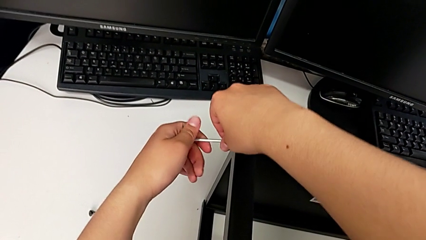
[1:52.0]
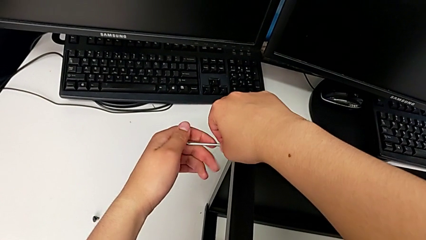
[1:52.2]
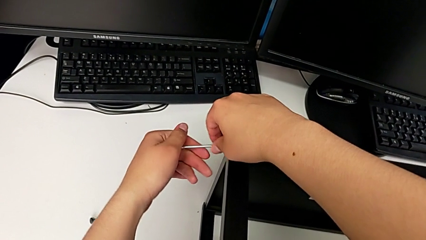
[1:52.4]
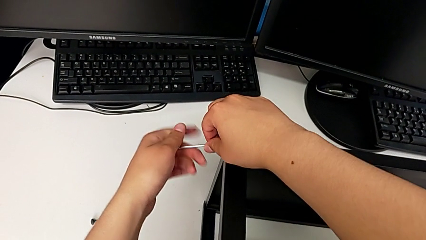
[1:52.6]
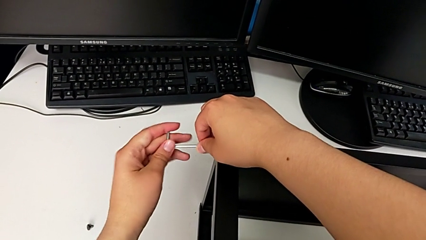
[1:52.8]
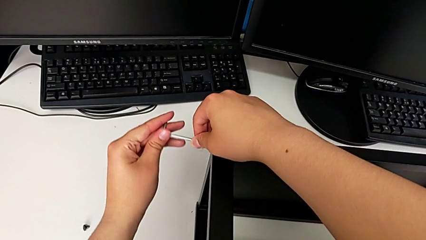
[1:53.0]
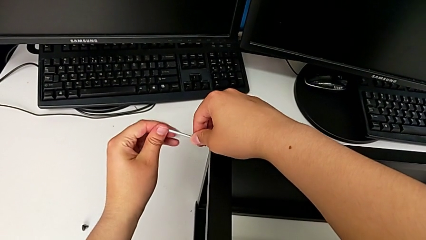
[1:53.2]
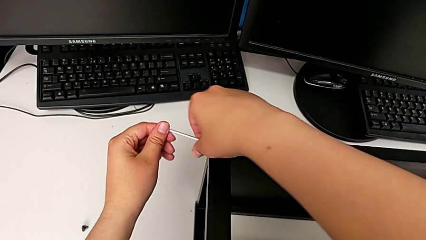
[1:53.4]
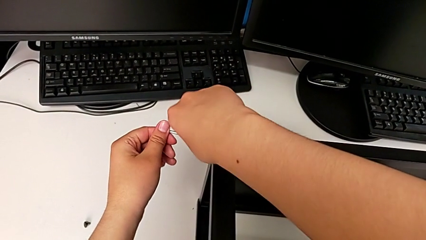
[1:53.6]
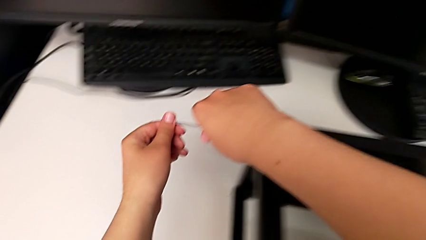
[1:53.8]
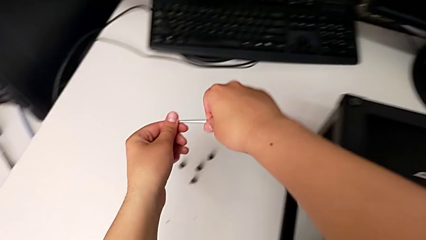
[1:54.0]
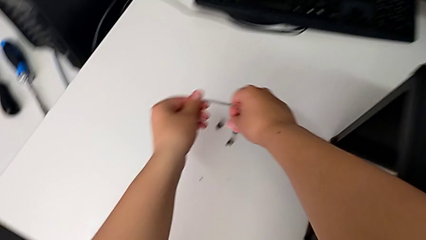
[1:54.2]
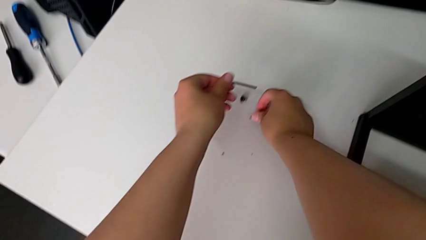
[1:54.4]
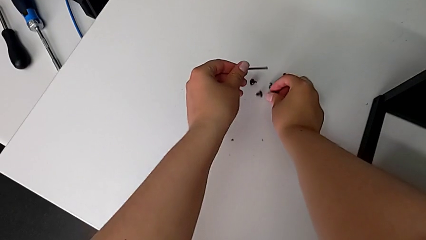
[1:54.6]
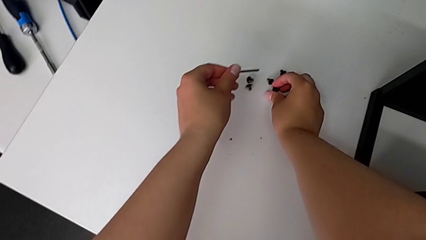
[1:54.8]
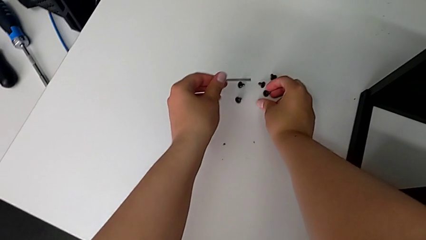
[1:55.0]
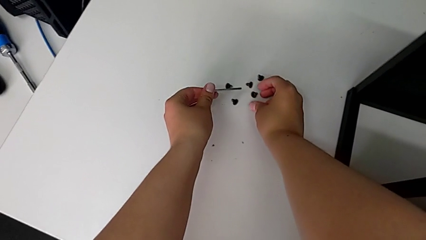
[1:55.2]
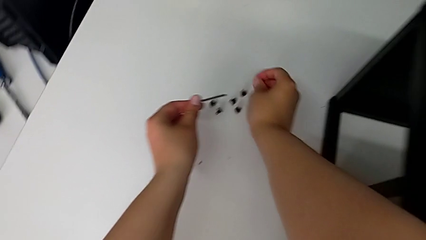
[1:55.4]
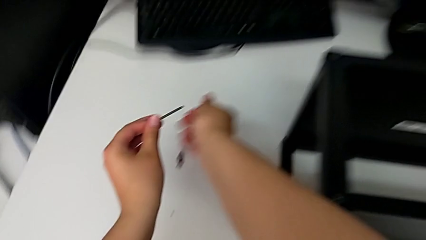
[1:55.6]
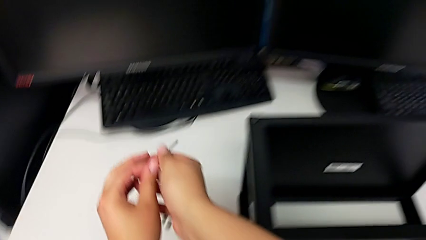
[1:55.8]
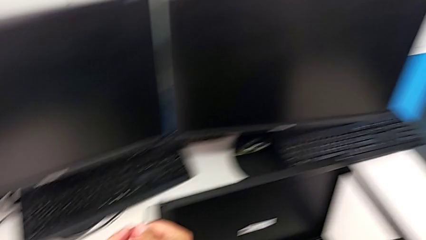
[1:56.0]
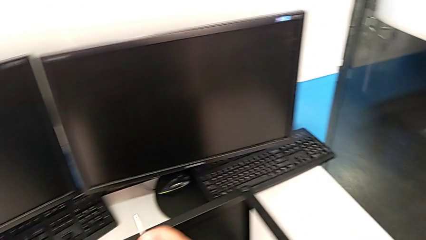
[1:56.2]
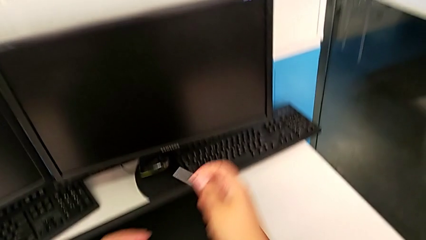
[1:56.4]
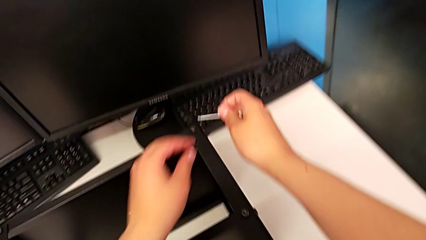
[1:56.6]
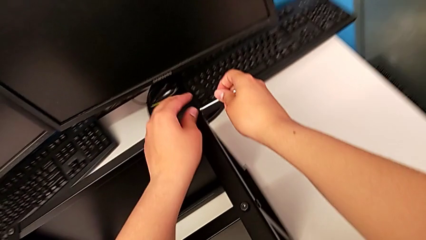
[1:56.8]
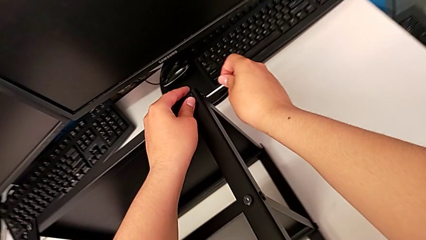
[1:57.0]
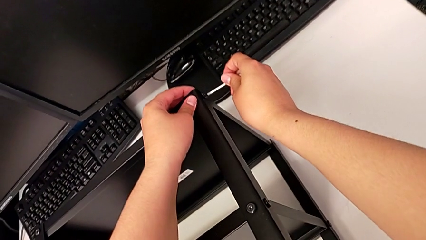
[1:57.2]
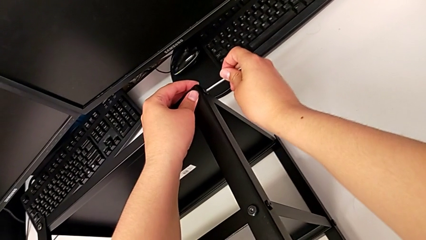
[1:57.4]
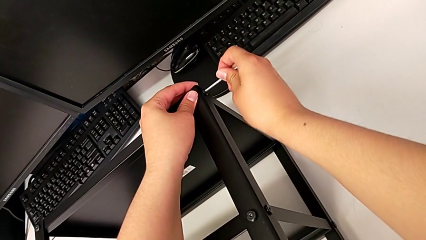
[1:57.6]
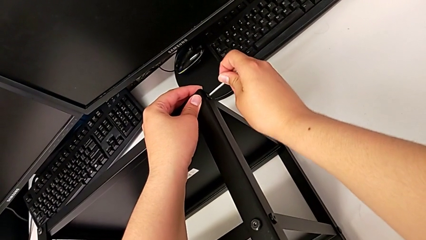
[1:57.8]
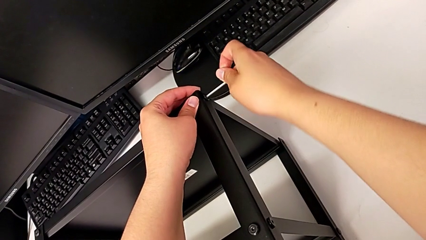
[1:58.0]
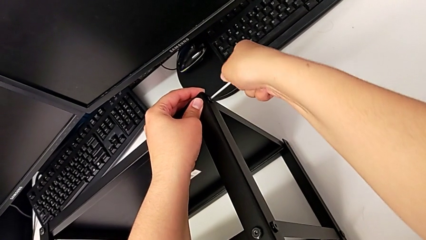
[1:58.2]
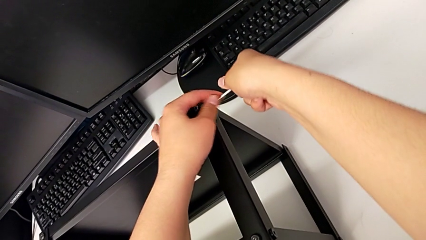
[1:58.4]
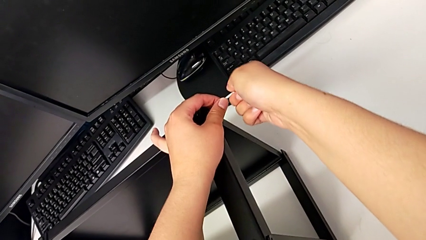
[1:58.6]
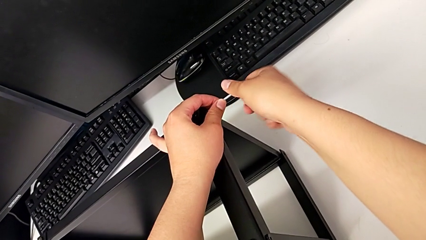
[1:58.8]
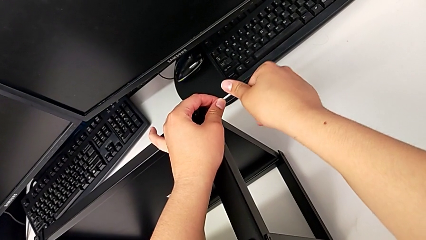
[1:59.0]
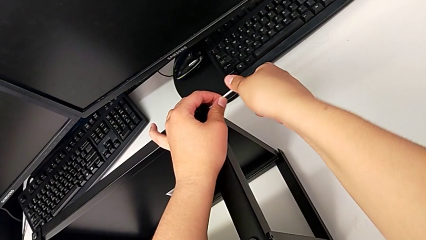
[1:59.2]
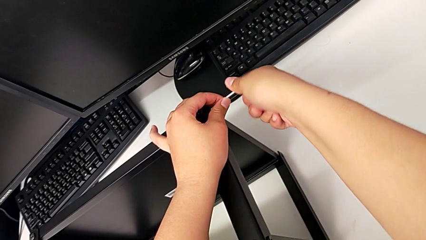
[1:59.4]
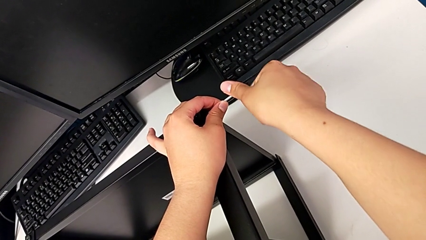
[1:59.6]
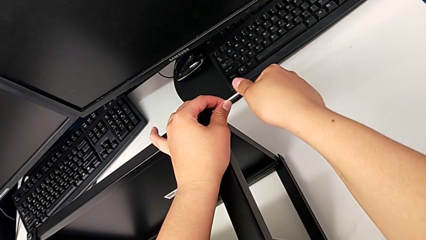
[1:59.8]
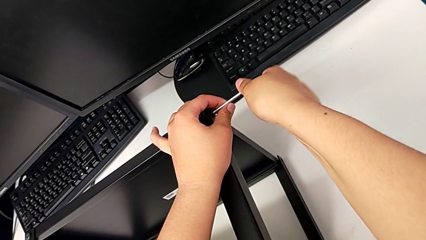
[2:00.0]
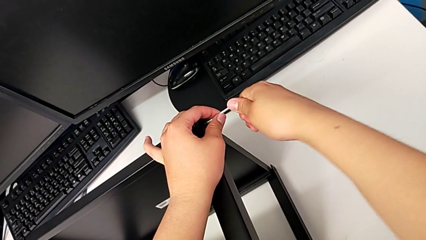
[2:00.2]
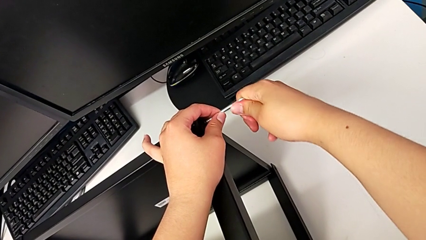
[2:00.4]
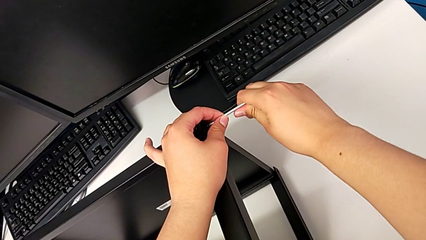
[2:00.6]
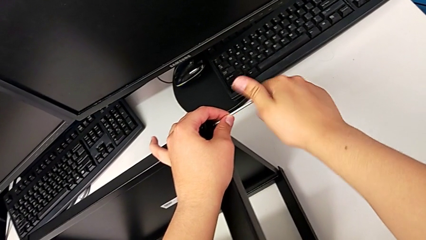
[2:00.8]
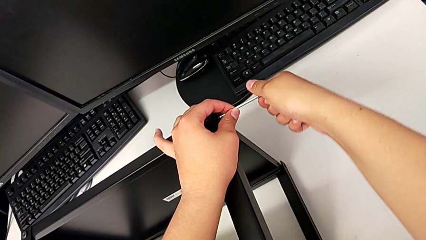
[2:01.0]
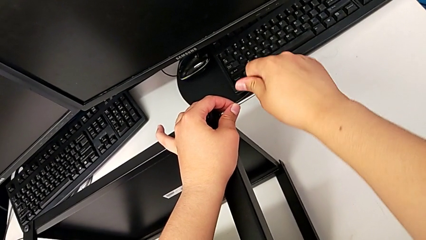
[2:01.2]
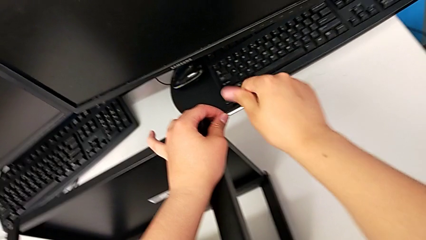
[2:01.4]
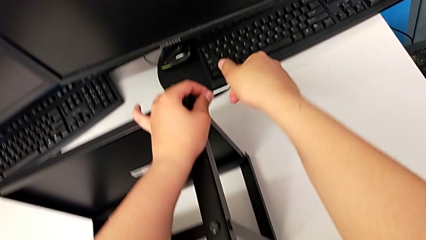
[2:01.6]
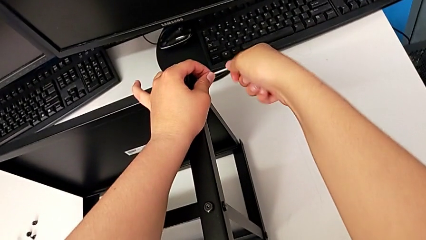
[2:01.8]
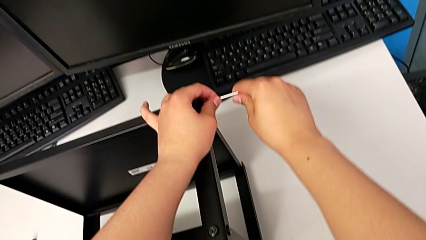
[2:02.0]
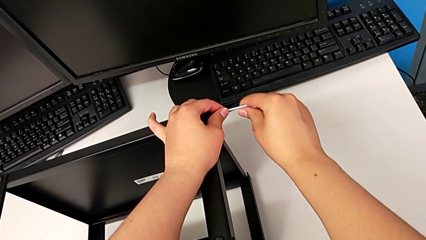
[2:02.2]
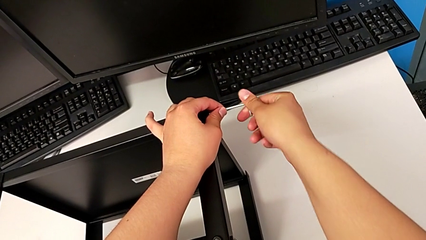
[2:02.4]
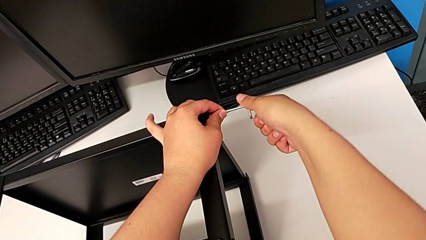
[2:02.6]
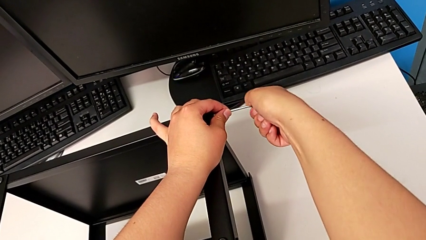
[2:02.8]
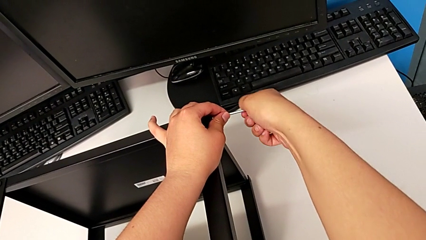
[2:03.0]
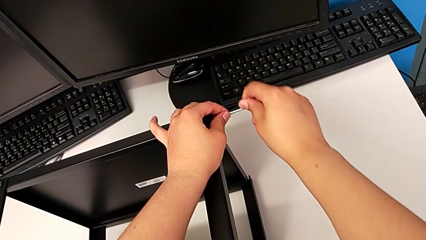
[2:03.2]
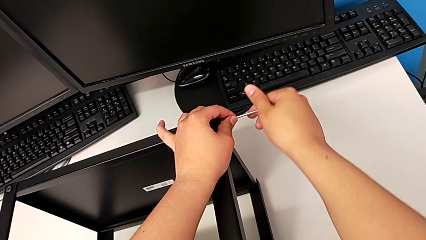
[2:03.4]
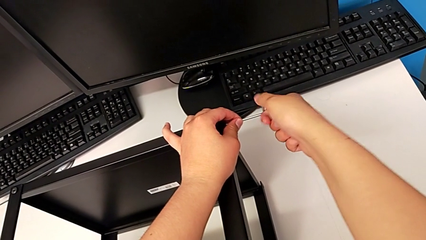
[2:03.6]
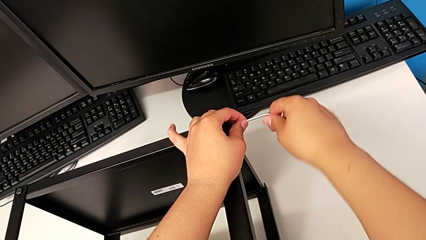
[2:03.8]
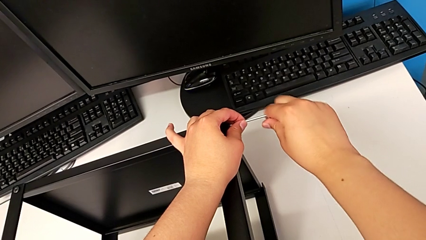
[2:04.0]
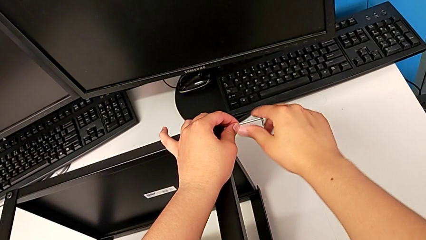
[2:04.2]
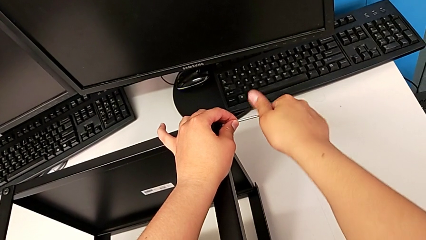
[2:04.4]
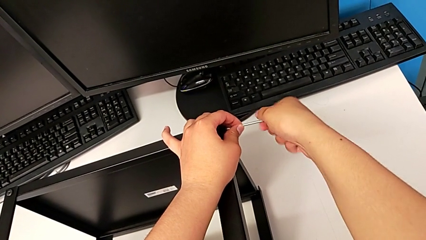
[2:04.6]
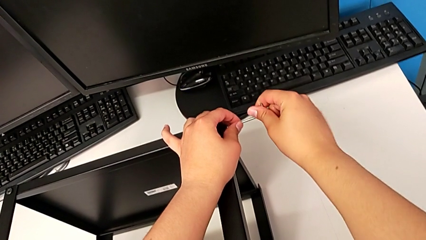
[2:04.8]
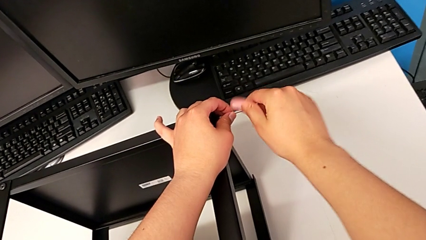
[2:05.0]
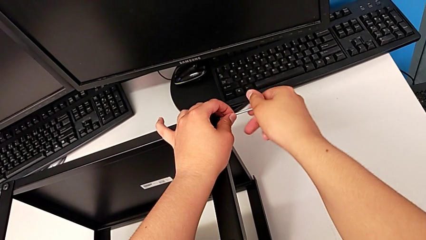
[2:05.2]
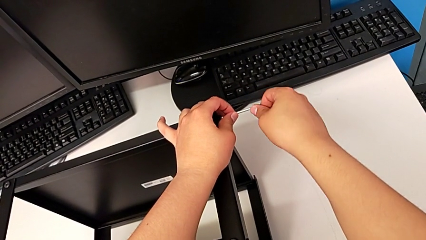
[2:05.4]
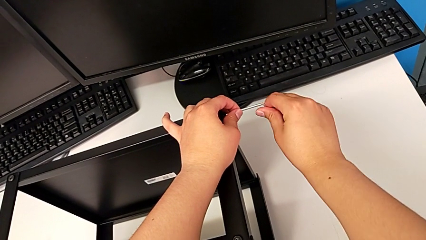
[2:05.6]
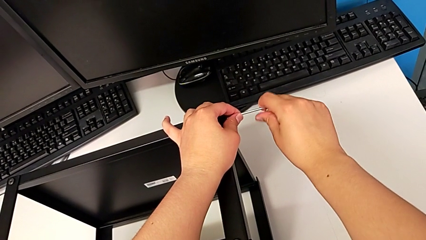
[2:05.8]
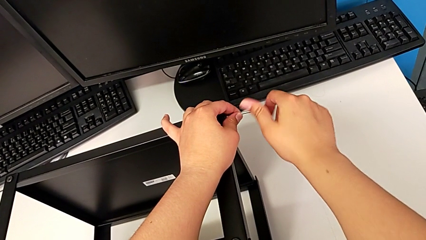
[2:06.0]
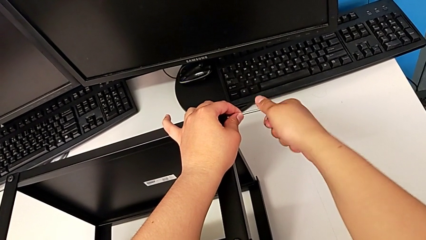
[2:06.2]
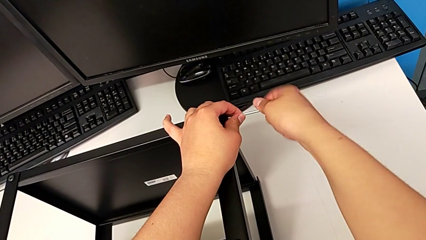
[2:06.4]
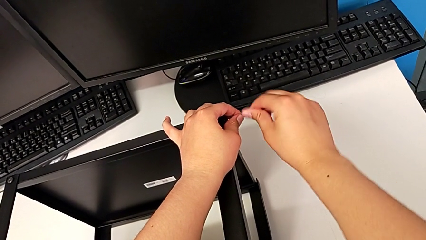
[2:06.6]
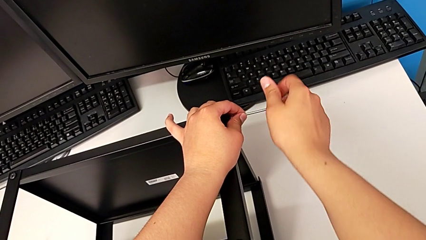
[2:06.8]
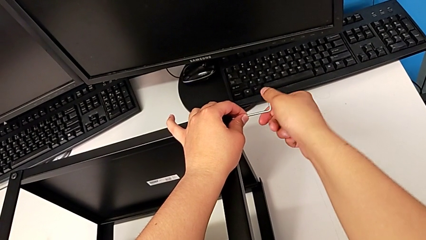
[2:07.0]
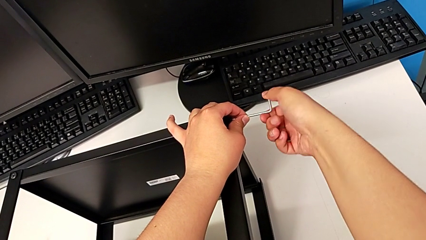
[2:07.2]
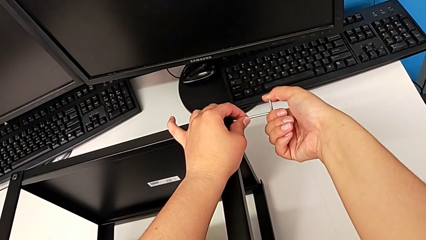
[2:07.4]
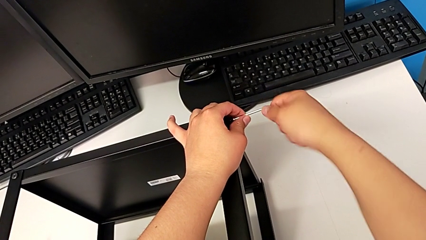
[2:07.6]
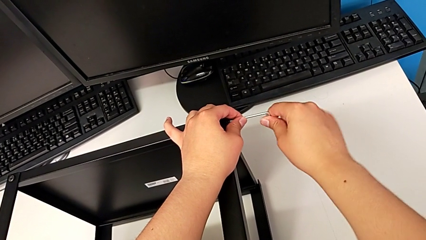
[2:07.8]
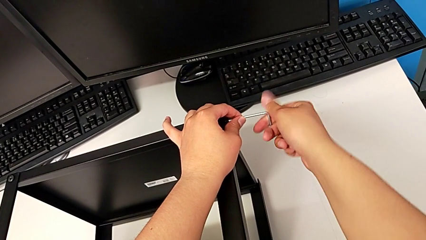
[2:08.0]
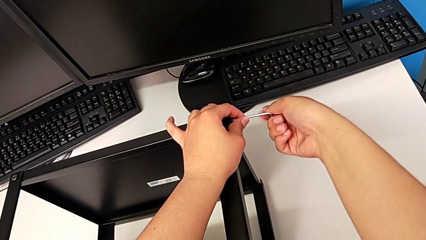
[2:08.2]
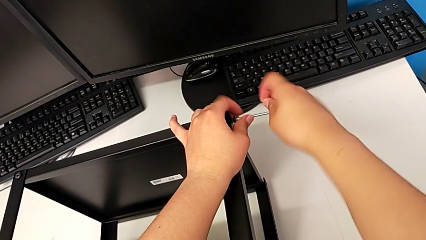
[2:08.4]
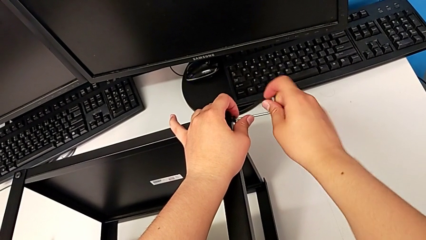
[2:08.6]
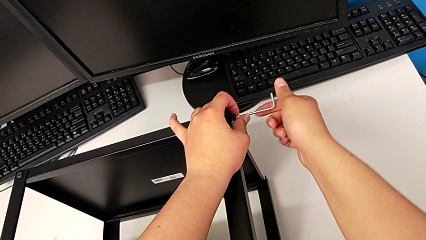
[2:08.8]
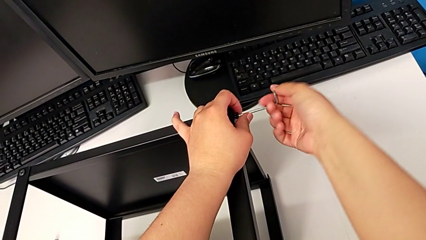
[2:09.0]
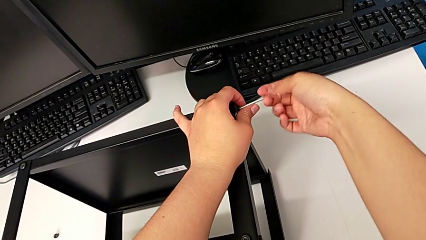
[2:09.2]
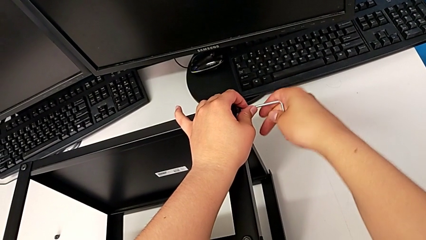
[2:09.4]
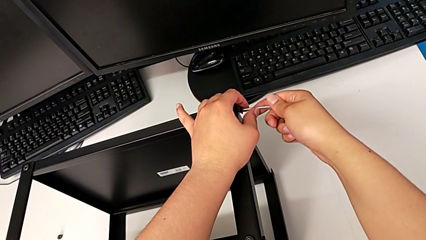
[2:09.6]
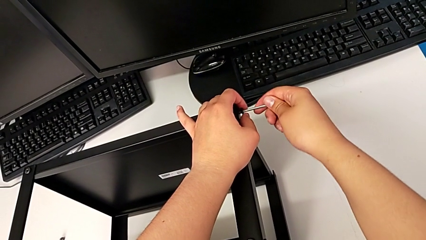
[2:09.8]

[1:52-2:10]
The camera wearer is disassembling the top shelf. They withdraw the Allen wrench with the left hand, disassemble the hex socket head with the right hand, place it, insert the Allen wrench and unscrew the hex socket head.
